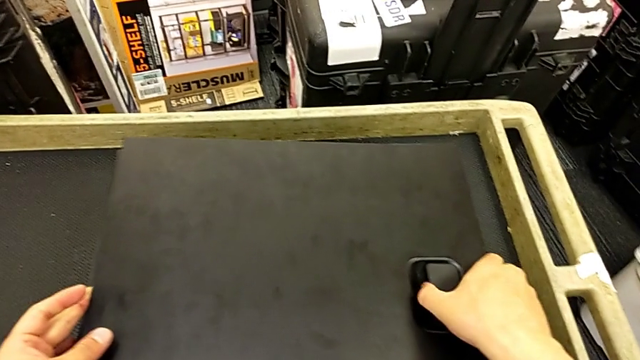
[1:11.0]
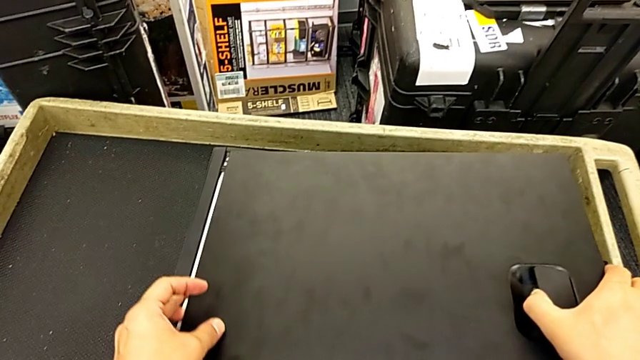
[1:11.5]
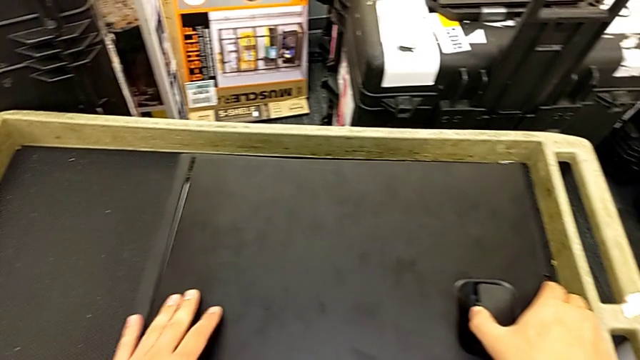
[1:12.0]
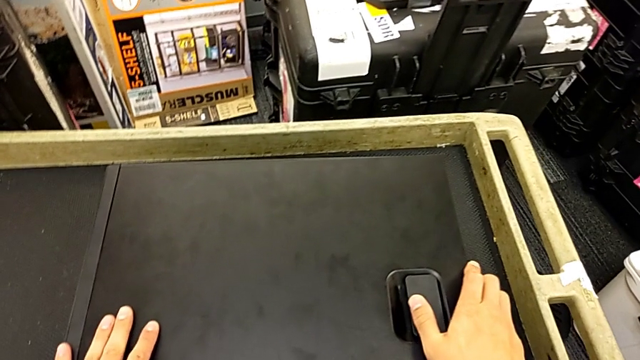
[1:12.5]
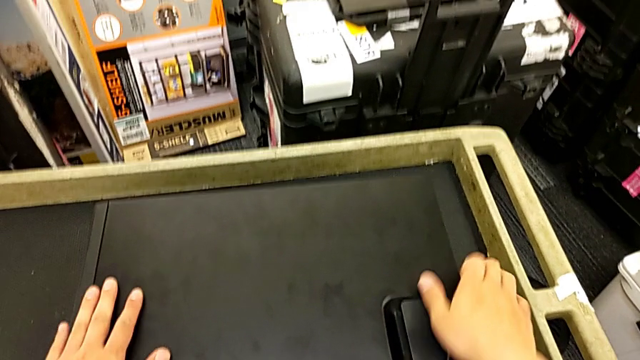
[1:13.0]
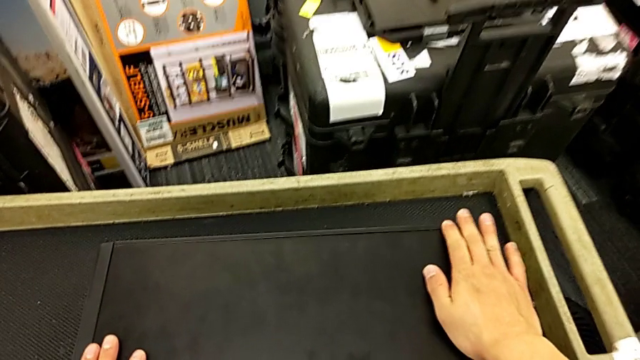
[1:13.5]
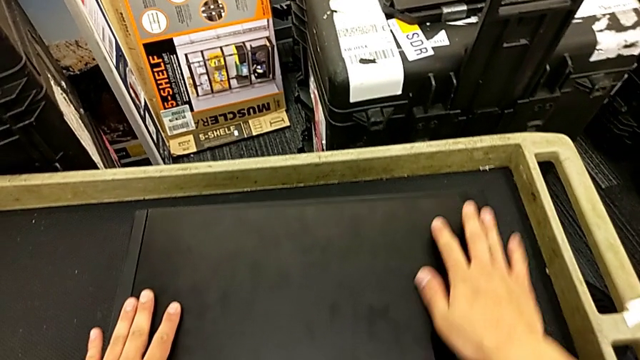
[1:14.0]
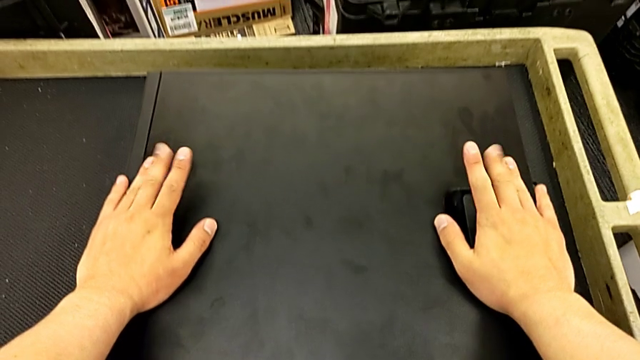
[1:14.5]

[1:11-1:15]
The camera wearer is changing the graphics cards. They insert the cover.

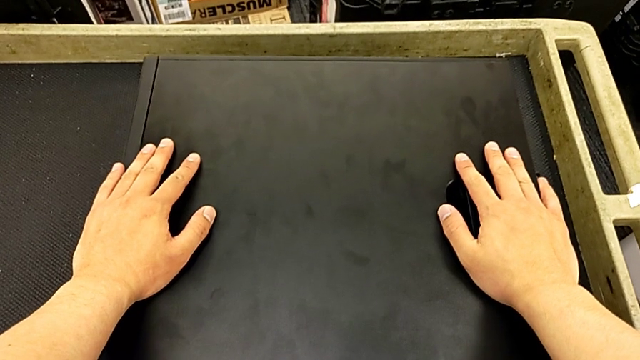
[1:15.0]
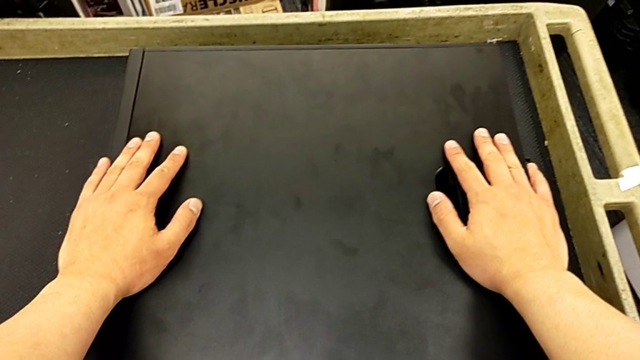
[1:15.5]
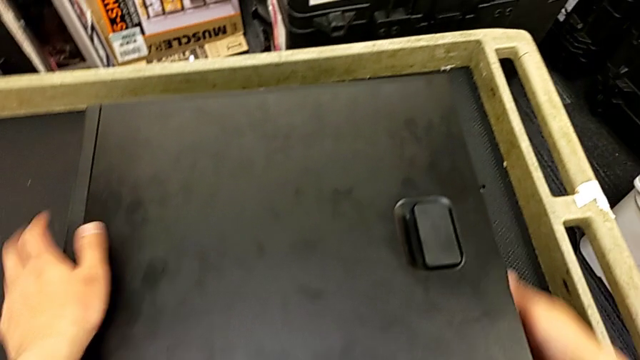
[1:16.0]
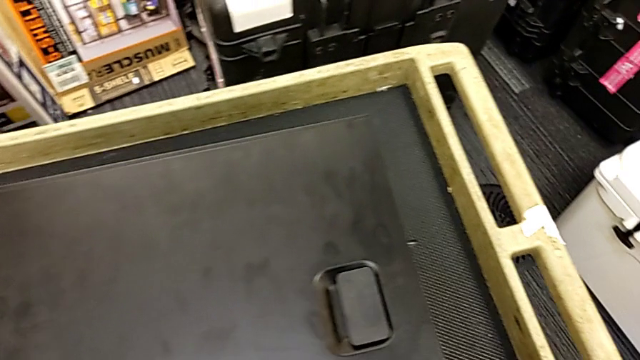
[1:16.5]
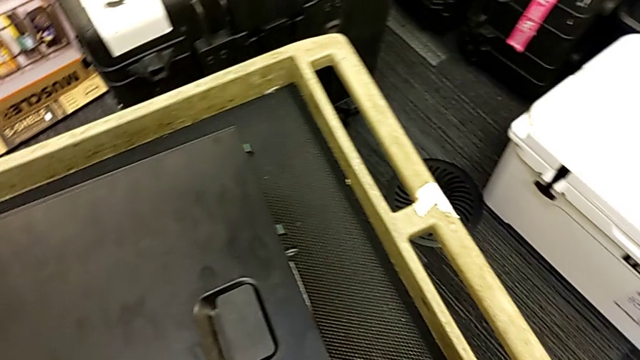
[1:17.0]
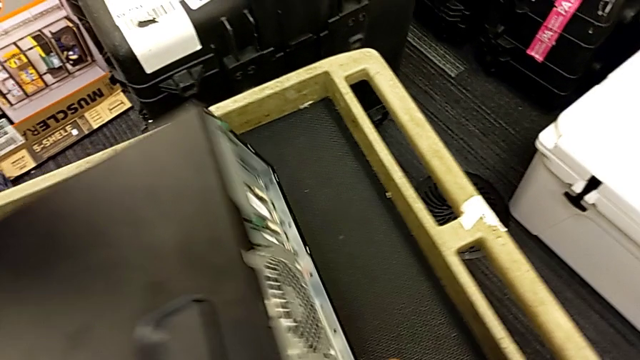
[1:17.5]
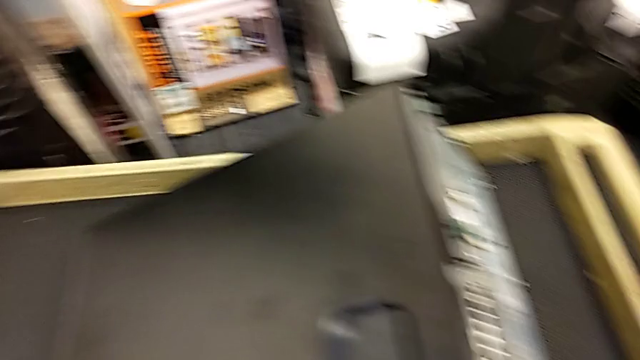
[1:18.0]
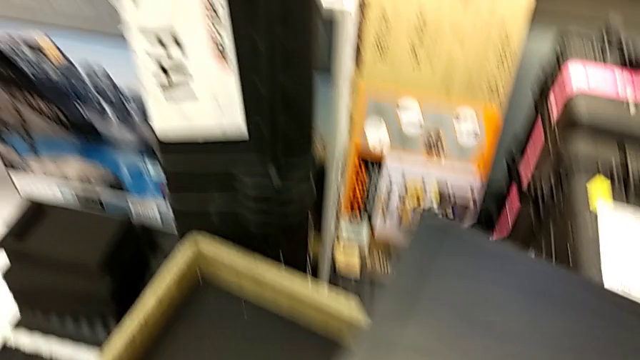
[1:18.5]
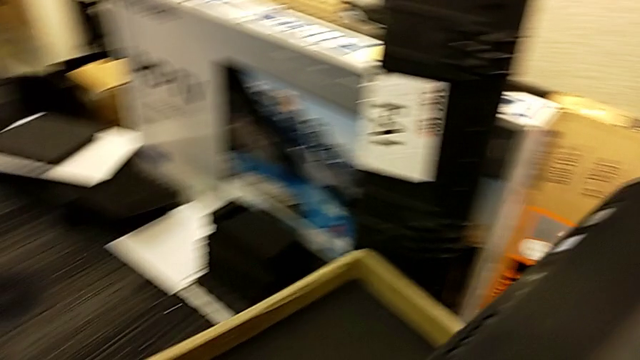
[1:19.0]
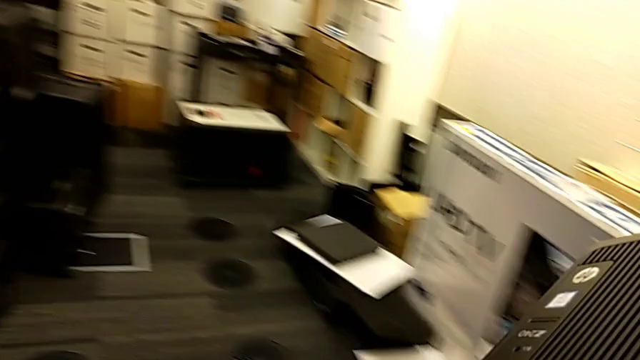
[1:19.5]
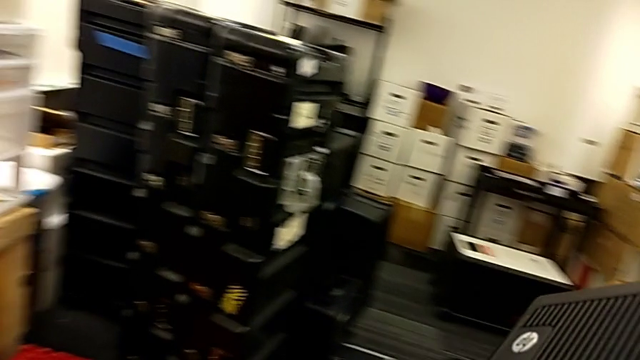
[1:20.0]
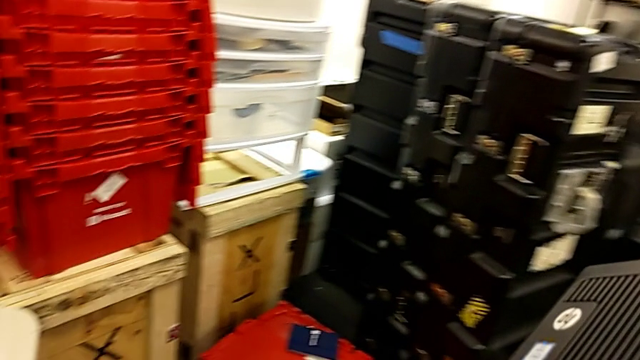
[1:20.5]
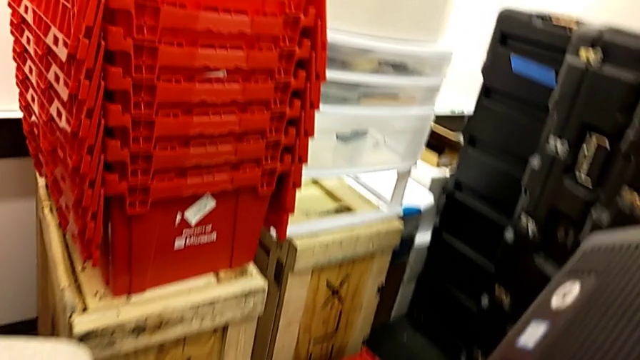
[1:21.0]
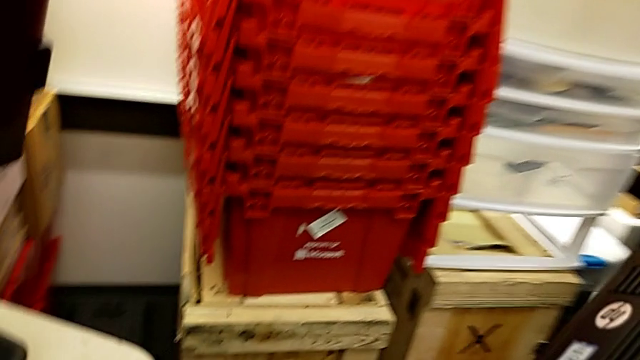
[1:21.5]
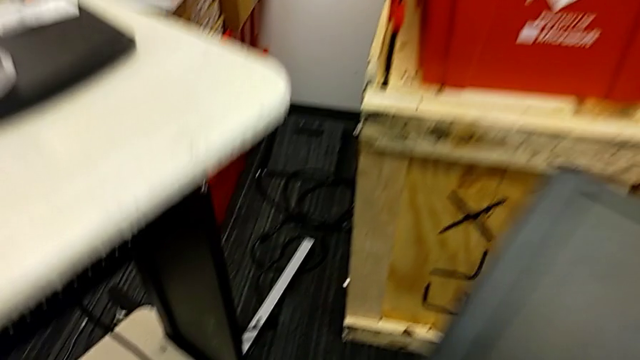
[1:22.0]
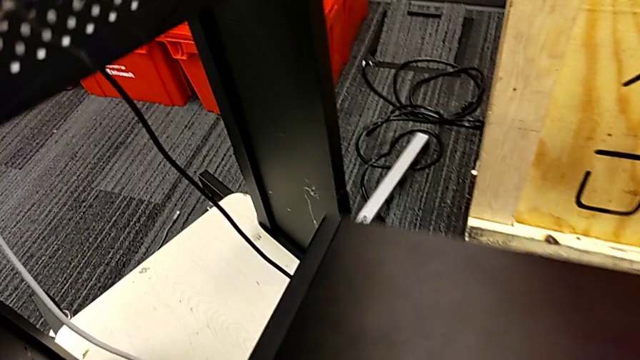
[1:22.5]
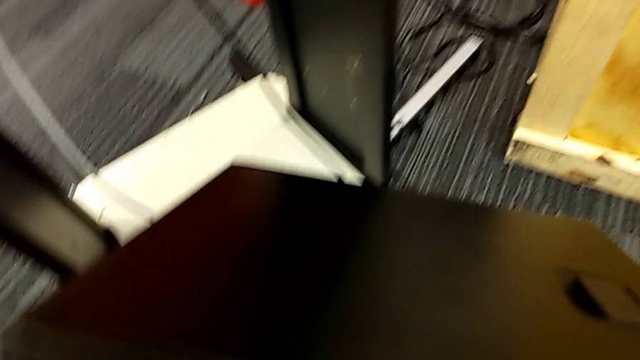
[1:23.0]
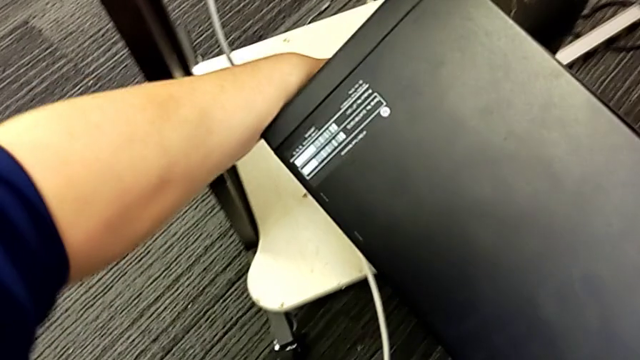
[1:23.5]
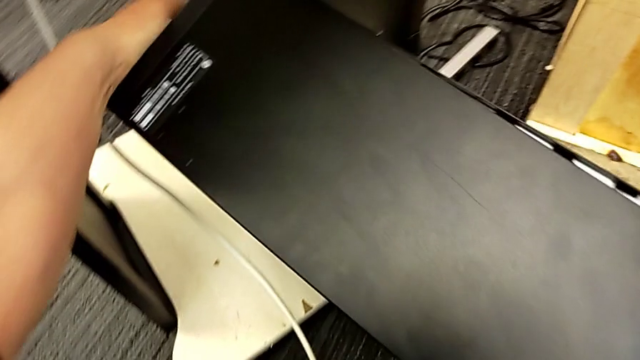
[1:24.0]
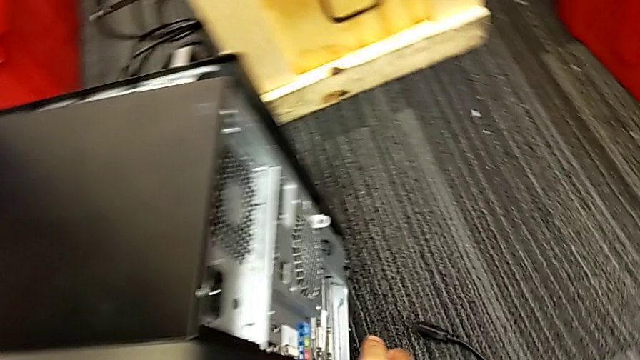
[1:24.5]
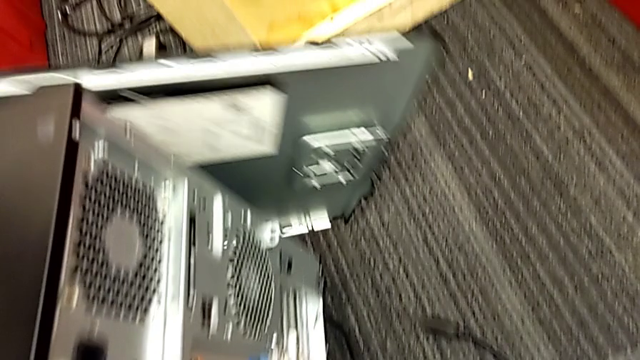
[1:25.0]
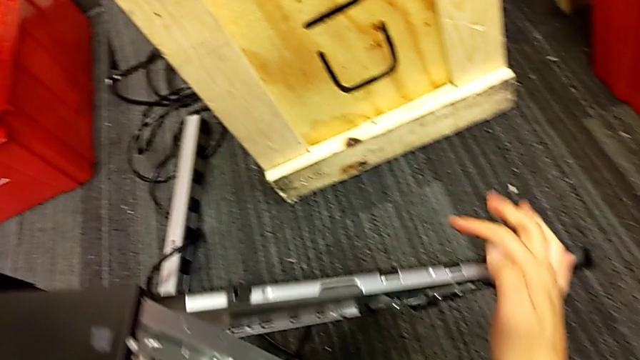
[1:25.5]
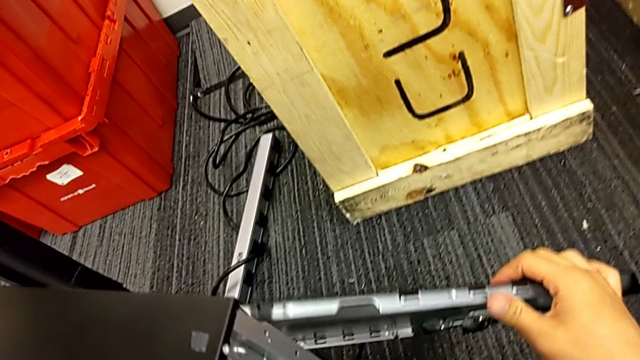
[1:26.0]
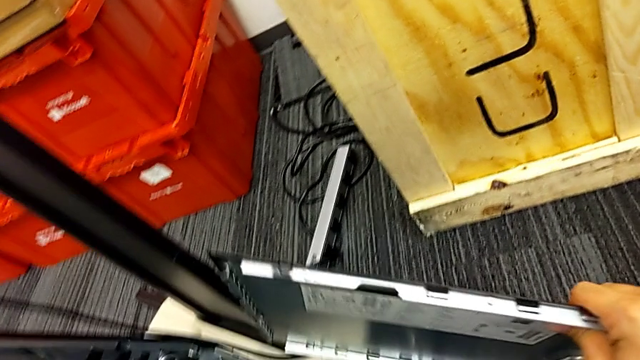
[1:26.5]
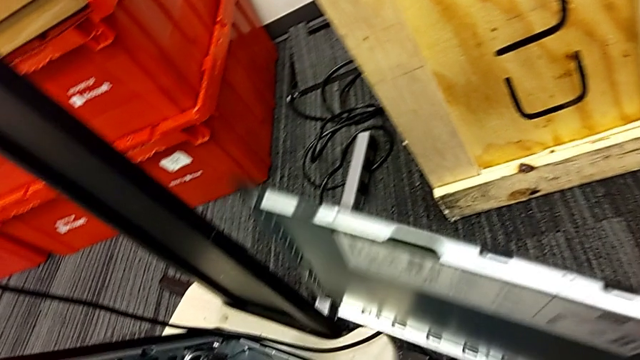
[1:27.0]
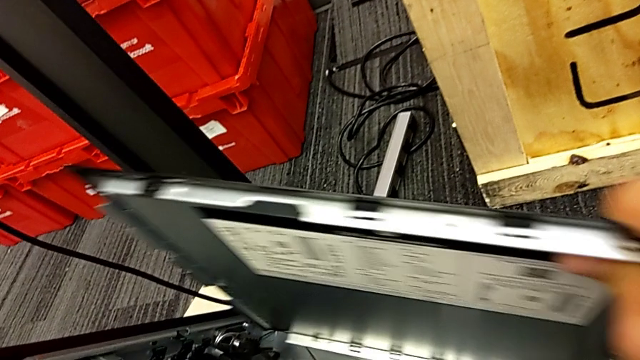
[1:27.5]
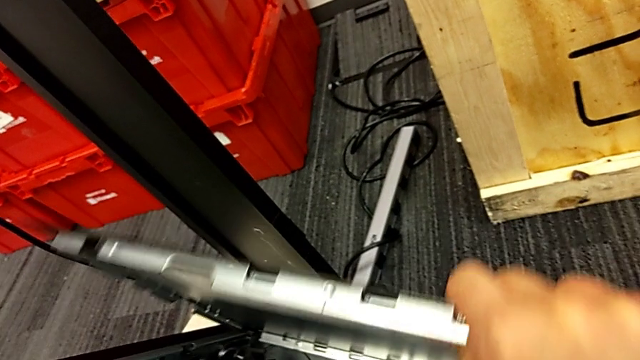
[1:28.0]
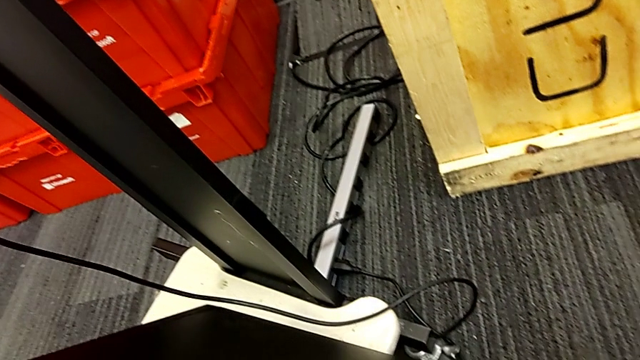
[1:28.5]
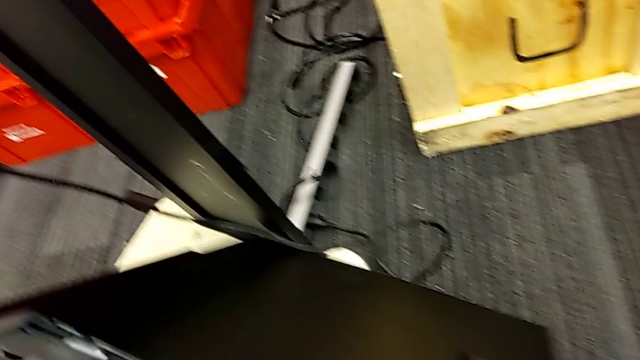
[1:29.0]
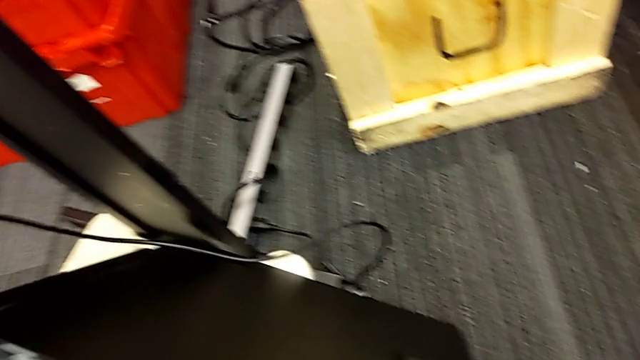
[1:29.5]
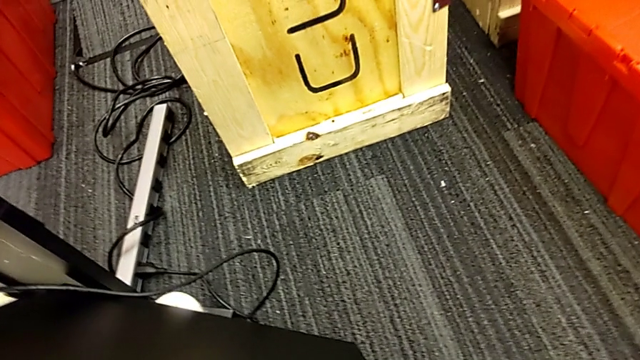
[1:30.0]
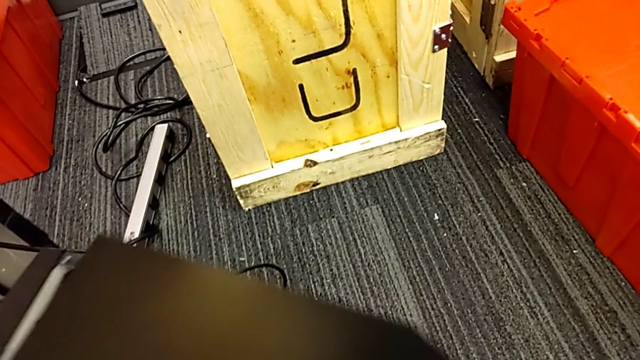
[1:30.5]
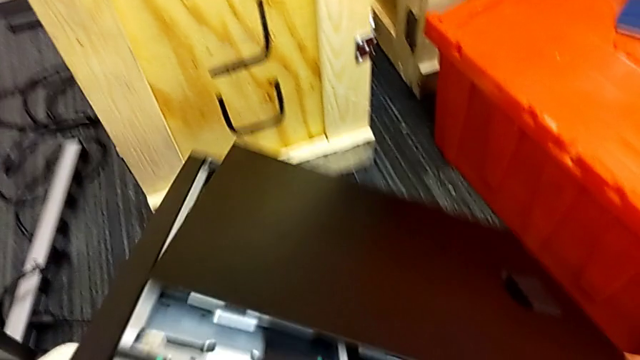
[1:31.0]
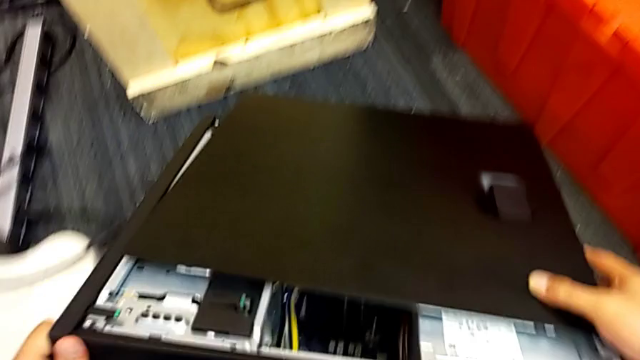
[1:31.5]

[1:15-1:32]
The camera wearer is placing the computer tower on the table. They lift the computer tower, place it, lift the cover, wrongly insert it and place the computer tower.
